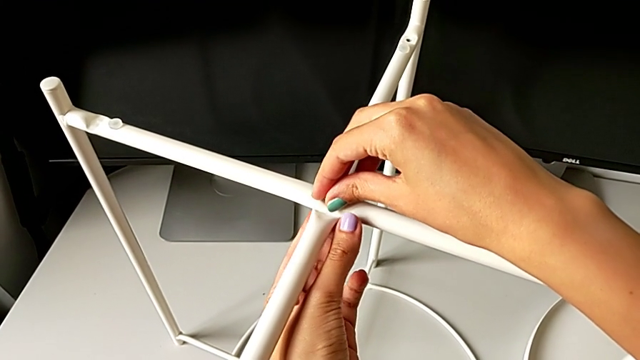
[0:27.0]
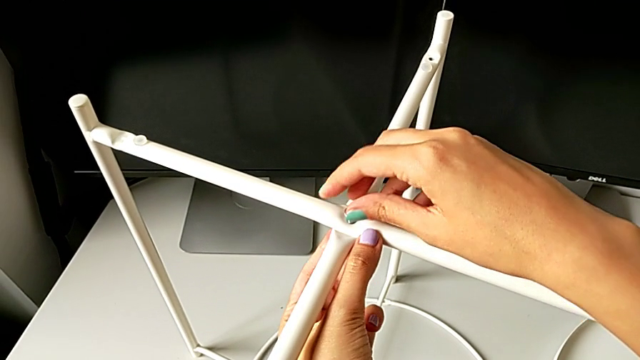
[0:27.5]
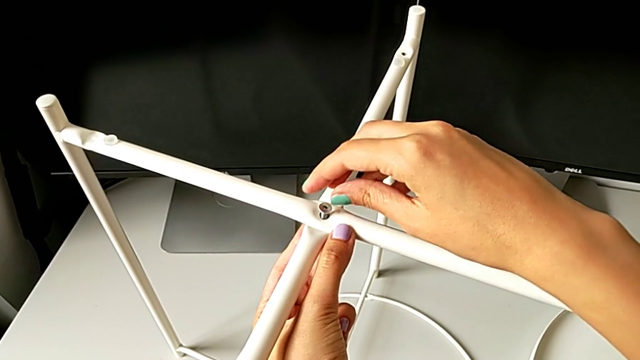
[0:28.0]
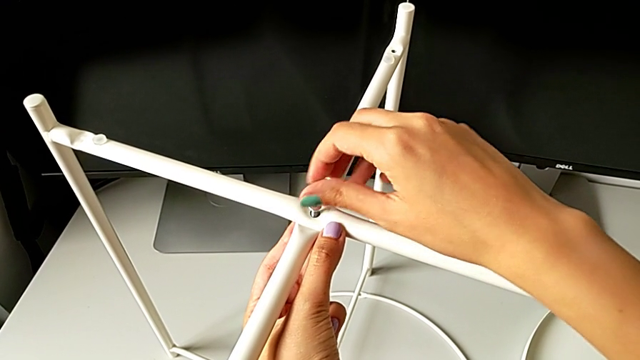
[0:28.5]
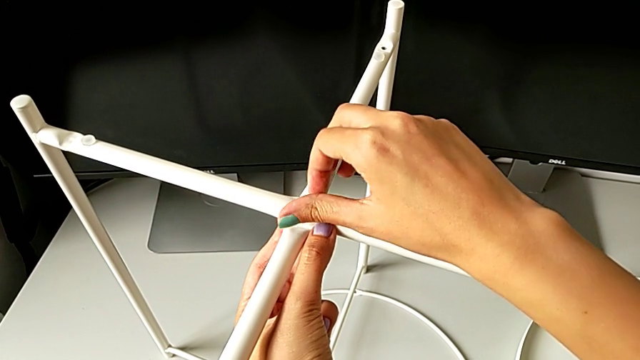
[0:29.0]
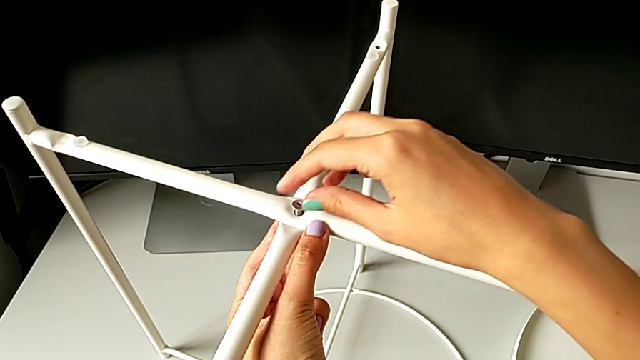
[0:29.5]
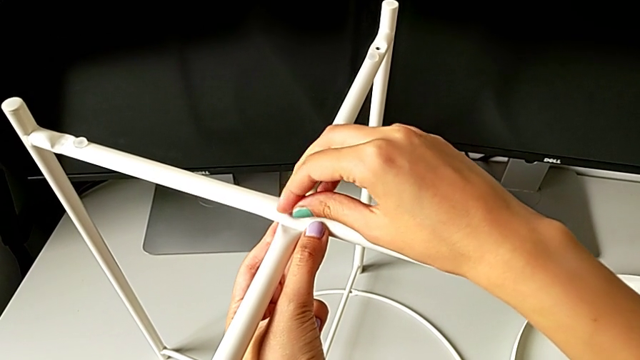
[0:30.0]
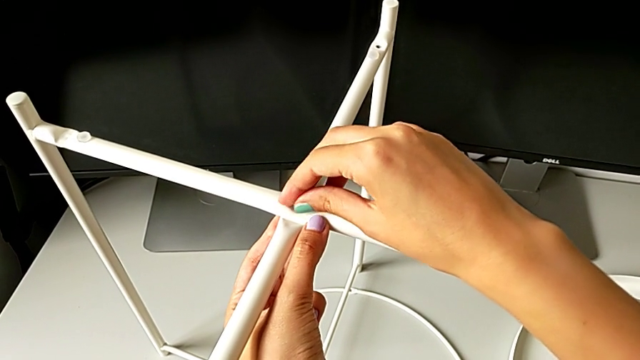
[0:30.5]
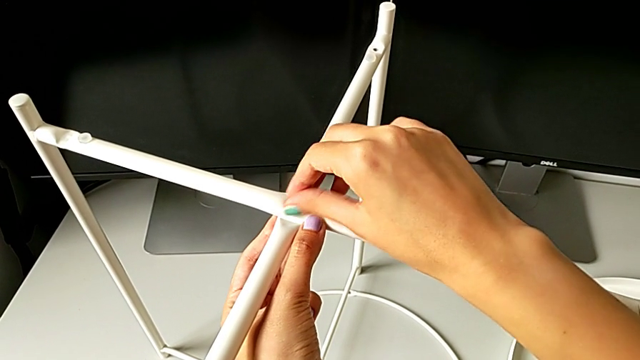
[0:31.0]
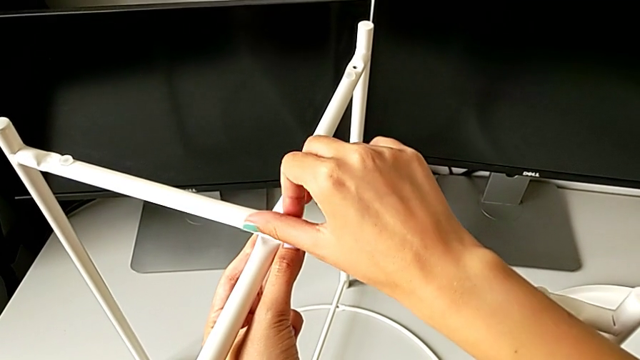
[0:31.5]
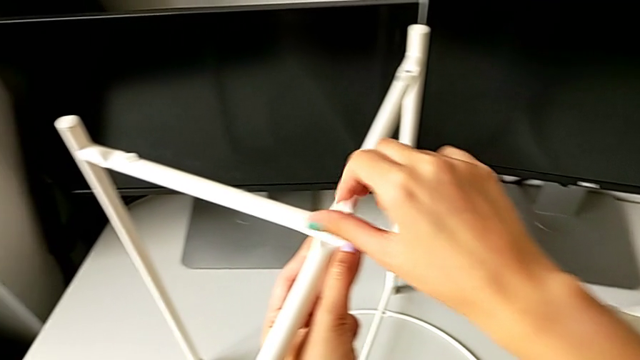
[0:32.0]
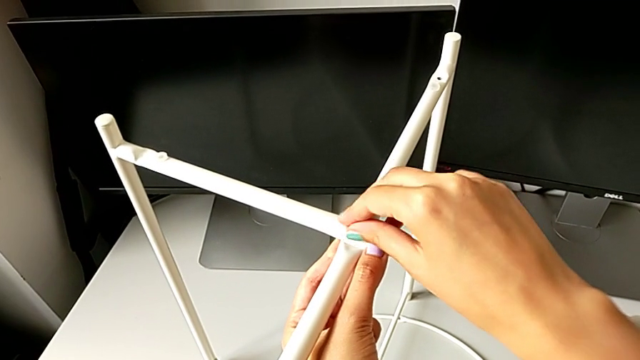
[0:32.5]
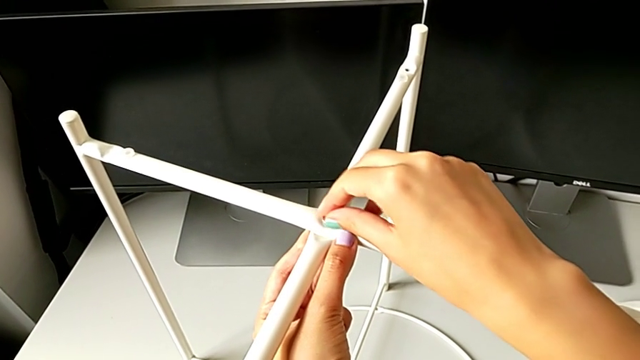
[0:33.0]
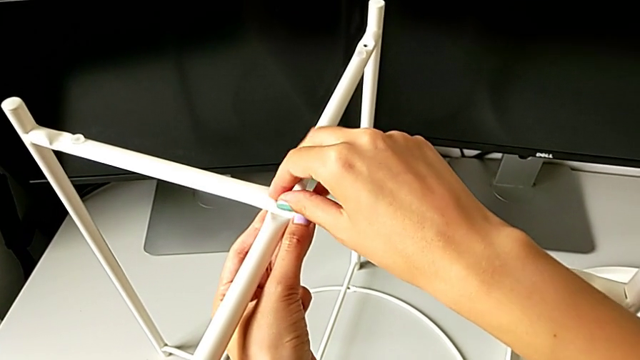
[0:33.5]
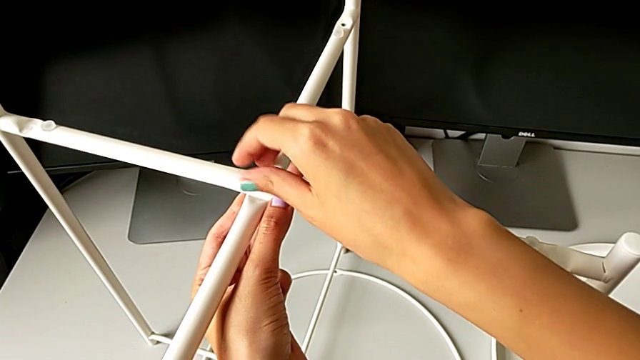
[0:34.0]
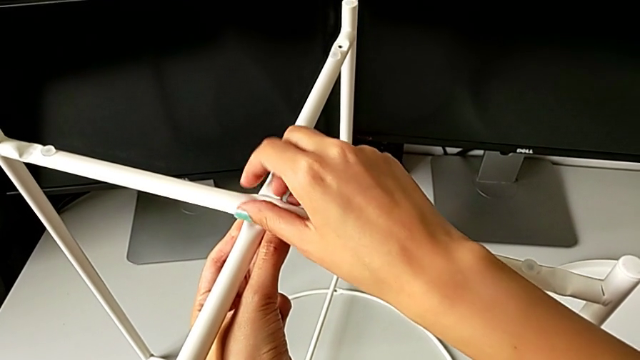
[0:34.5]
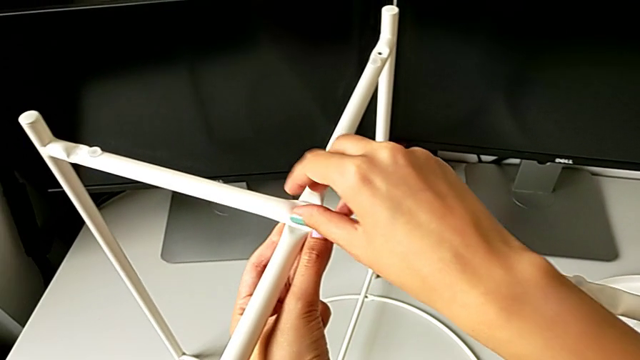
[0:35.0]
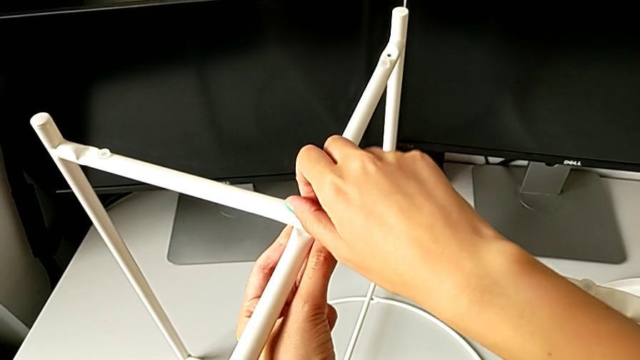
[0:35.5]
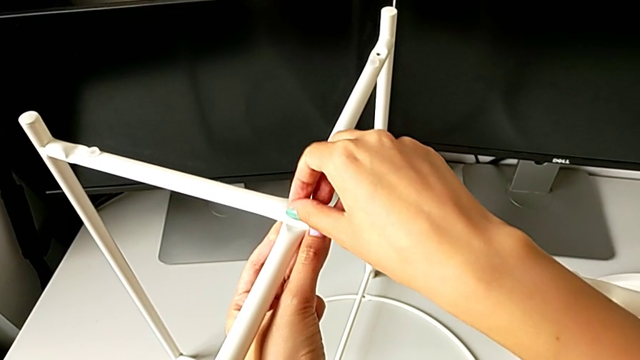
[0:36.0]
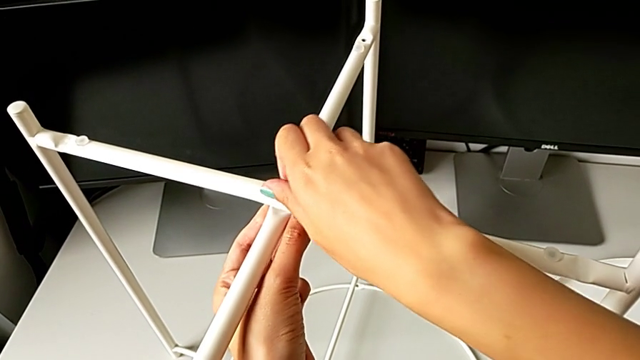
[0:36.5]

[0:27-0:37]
The camera wearer is screwing the top hex socket head off the base. They screw the hex socket head.

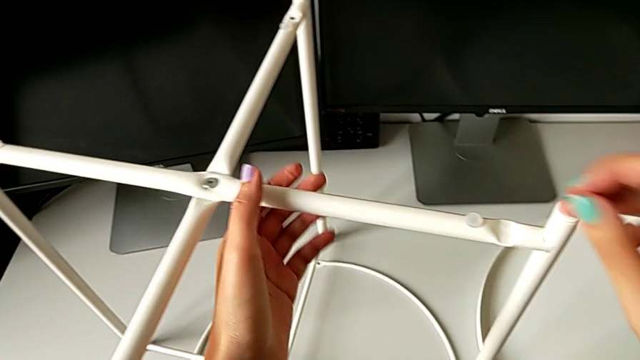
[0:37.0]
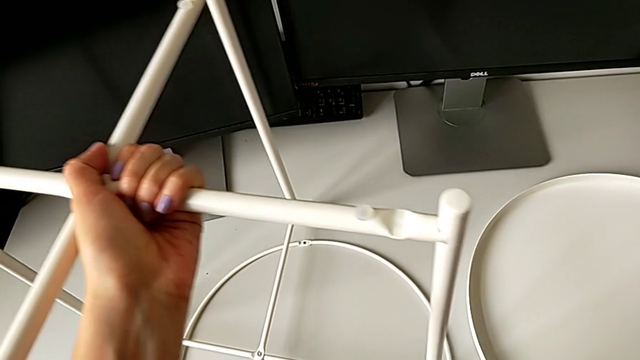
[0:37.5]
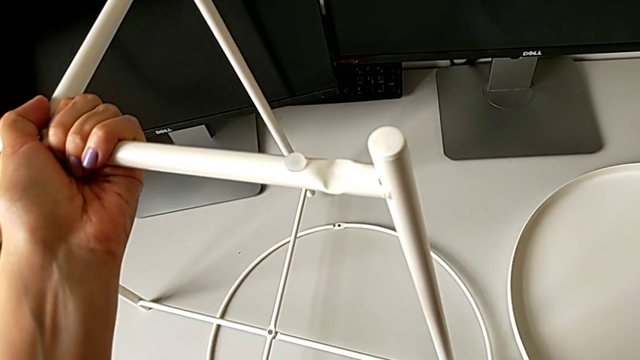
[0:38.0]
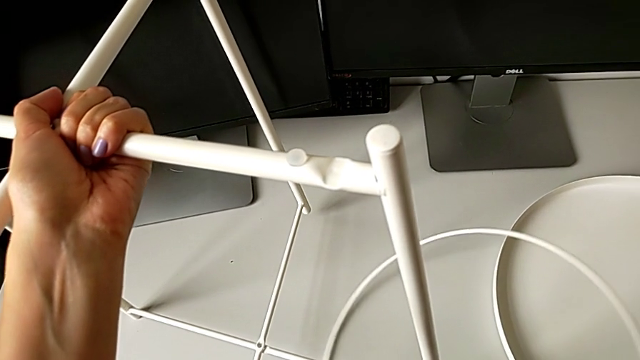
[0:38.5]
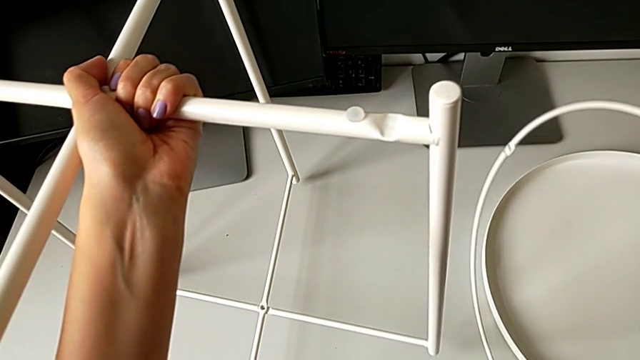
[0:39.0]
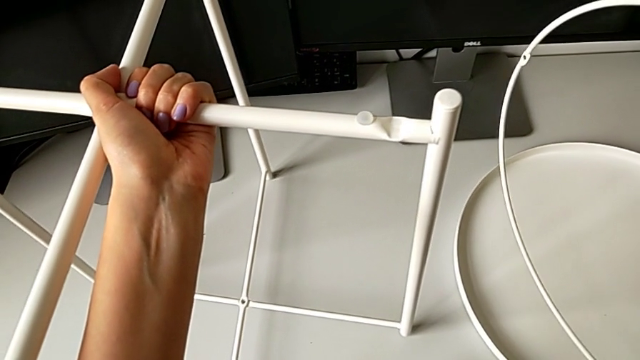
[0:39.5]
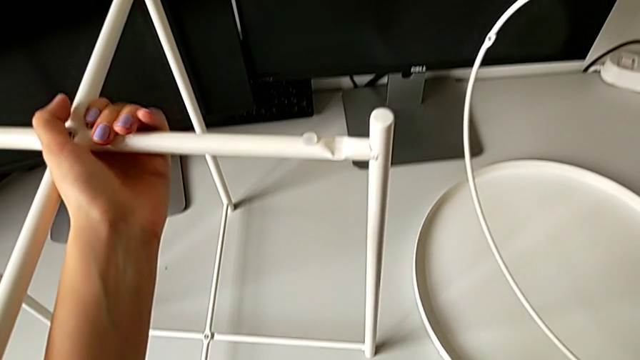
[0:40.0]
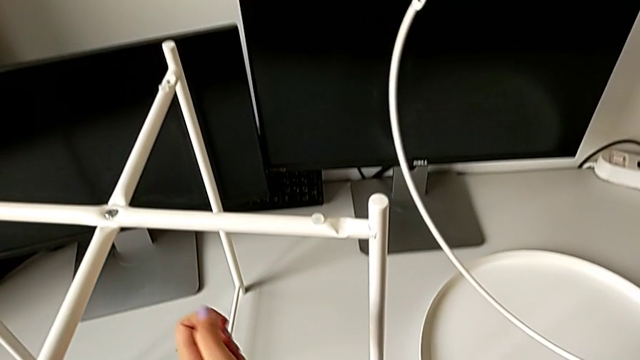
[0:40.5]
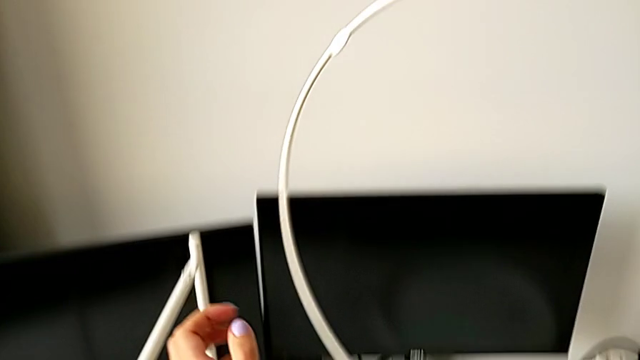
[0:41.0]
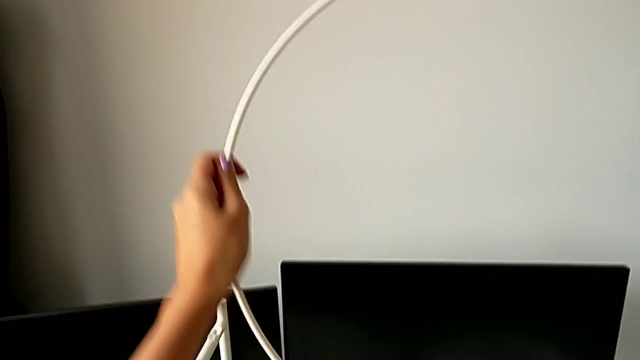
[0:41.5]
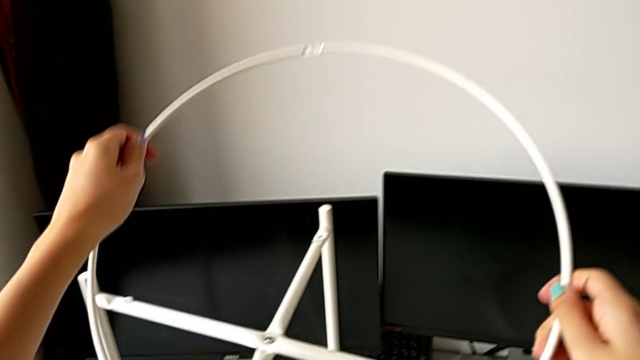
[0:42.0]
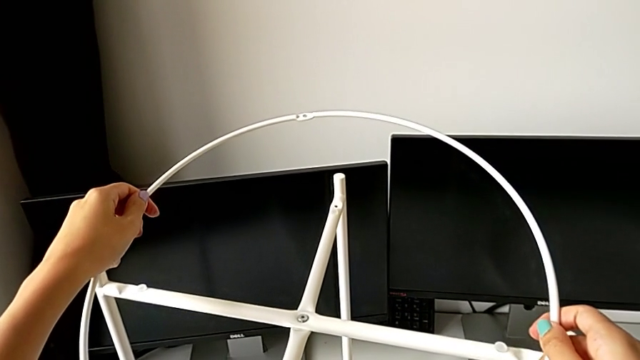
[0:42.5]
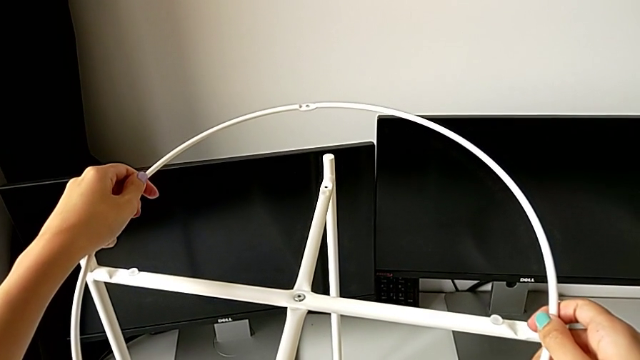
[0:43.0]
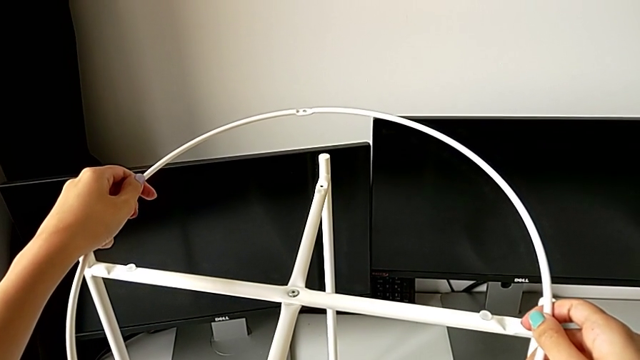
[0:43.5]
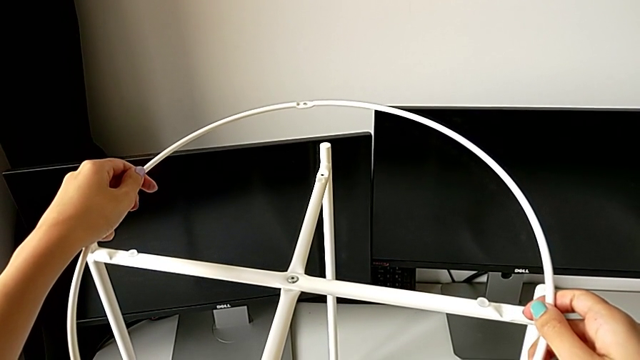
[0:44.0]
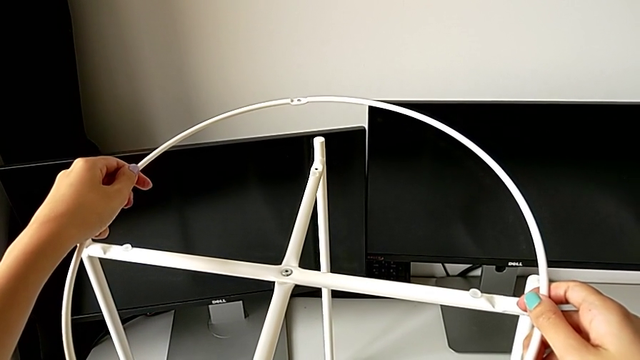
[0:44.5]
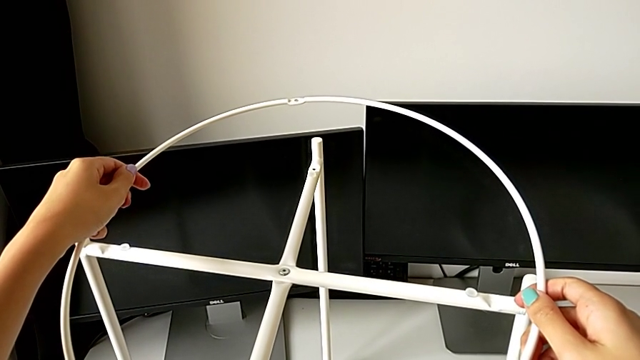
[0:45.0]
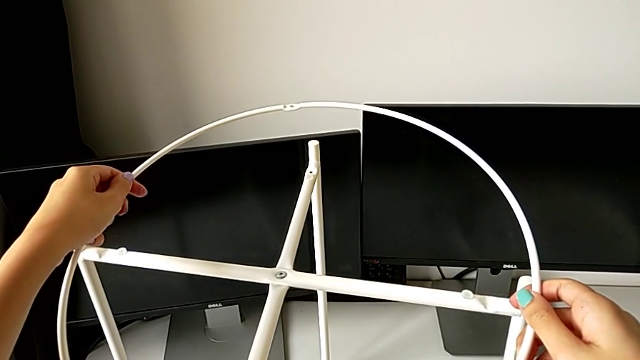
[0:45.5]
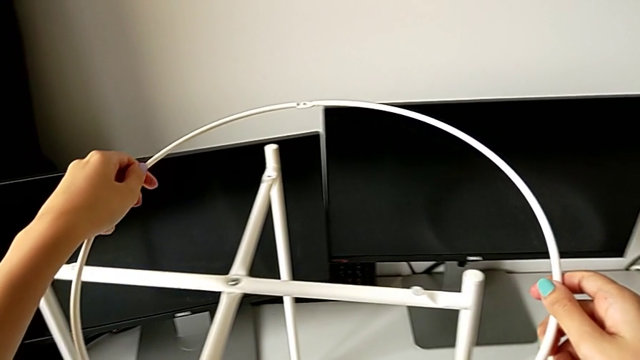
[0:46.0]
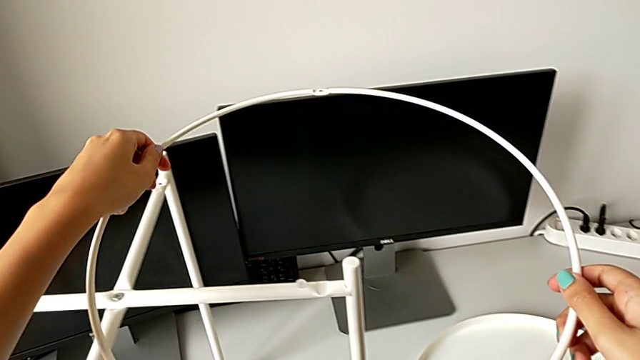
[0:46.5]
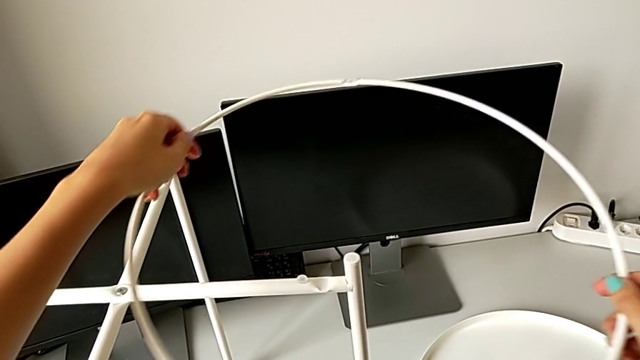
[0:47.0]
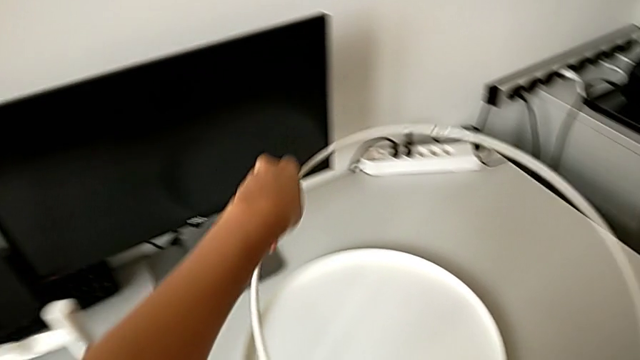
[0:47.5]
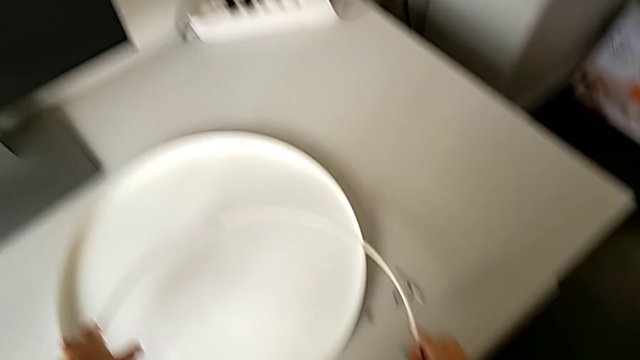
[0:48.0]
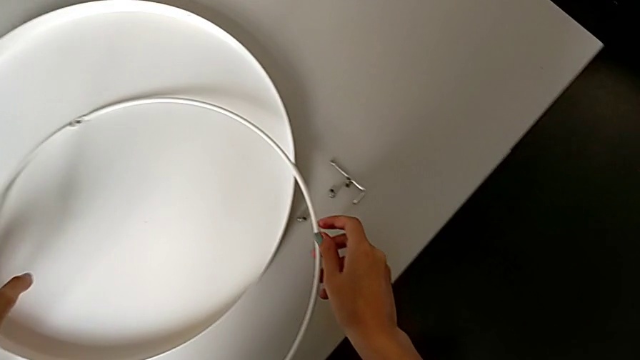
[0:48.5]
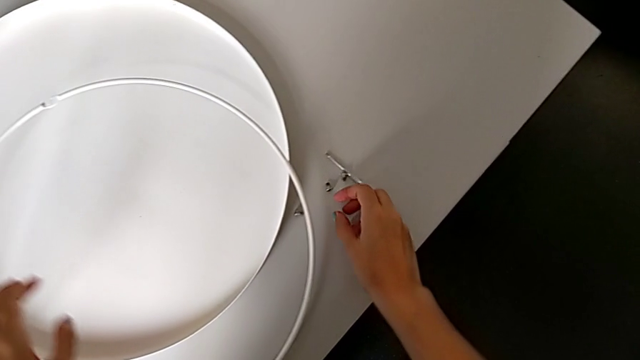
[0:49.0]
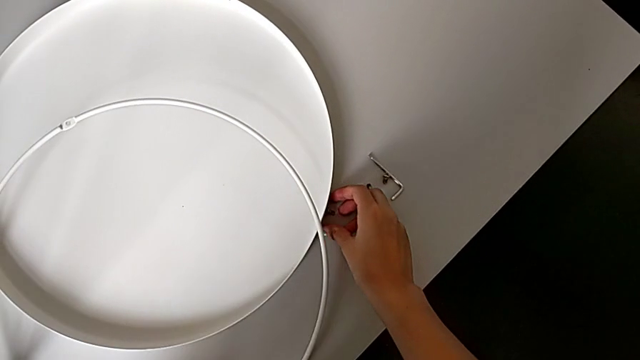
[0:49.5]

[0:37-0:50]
The camera wearer is screwing the bottom hex socket head into the base. They grab the circle with the right hand, lift the leg with the left hand, place it with the left hand, lift the circle, grab it, wrongly place it on the table, lift it and place it.
